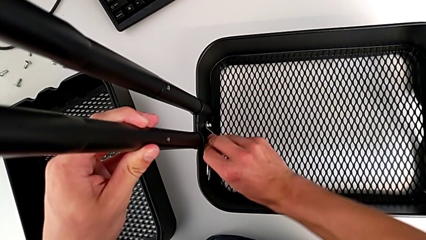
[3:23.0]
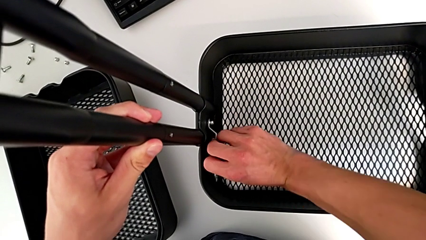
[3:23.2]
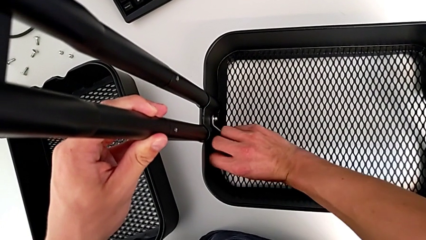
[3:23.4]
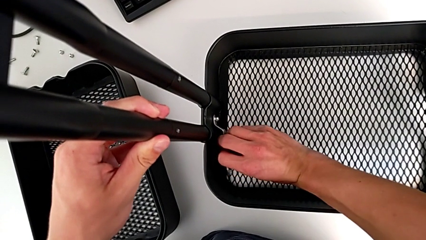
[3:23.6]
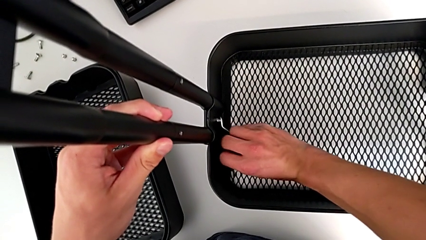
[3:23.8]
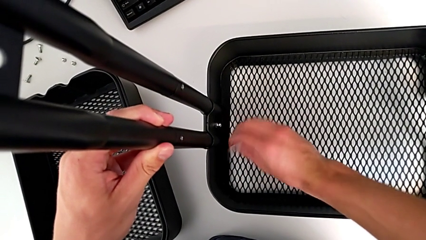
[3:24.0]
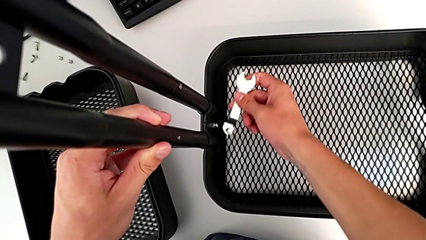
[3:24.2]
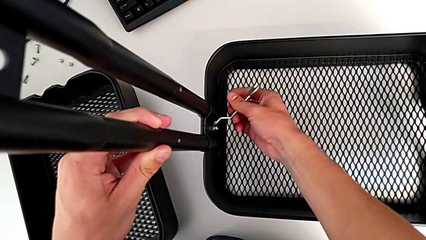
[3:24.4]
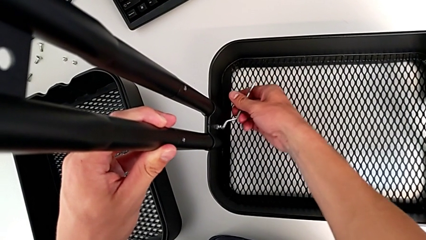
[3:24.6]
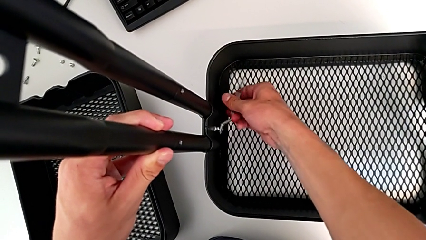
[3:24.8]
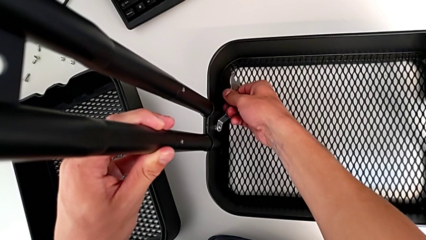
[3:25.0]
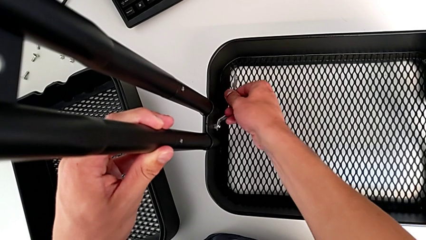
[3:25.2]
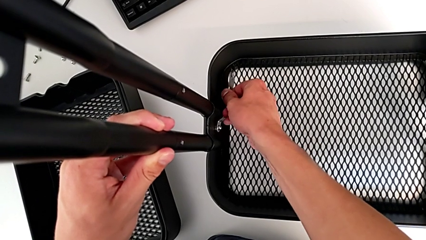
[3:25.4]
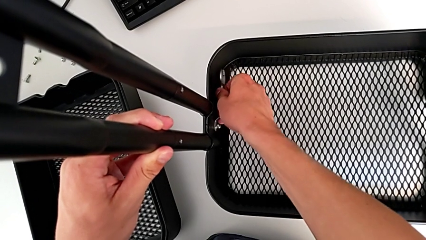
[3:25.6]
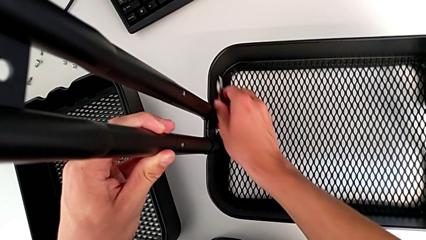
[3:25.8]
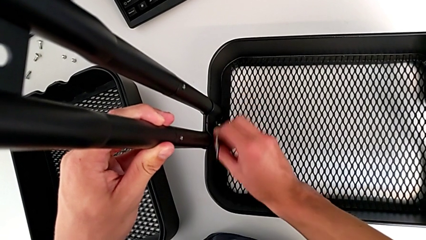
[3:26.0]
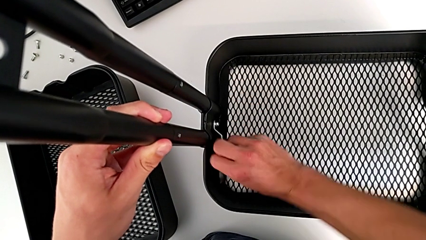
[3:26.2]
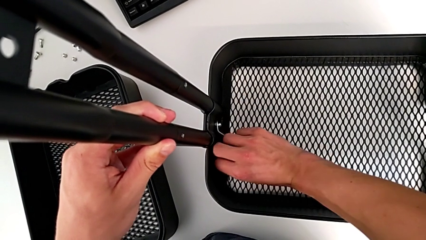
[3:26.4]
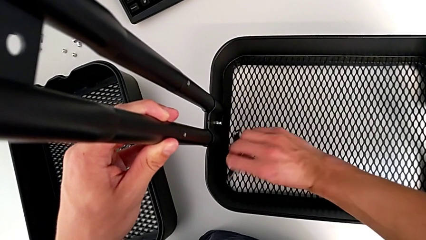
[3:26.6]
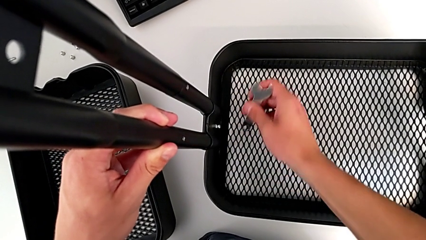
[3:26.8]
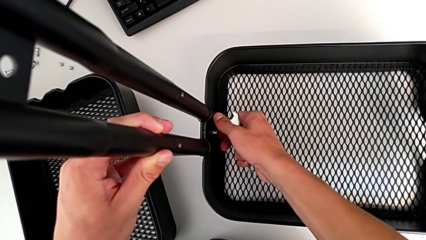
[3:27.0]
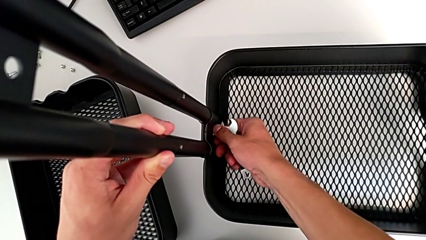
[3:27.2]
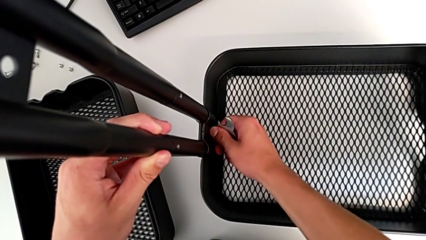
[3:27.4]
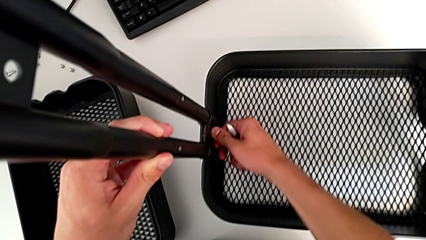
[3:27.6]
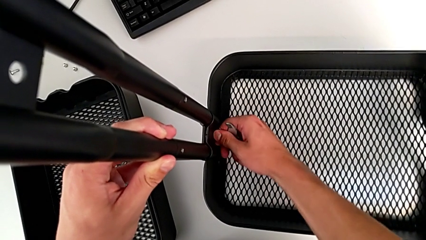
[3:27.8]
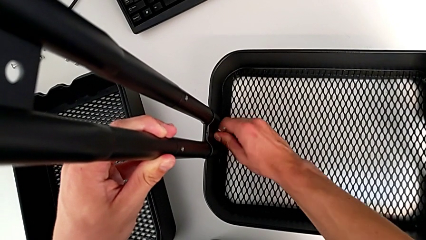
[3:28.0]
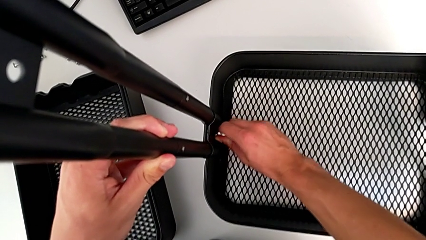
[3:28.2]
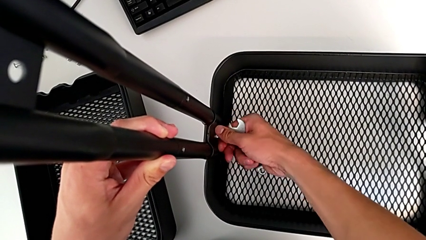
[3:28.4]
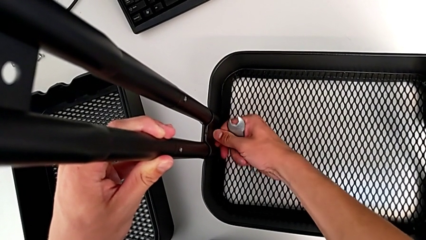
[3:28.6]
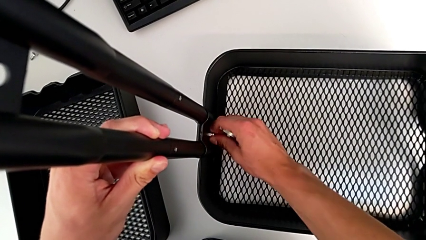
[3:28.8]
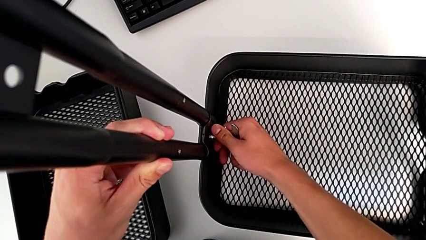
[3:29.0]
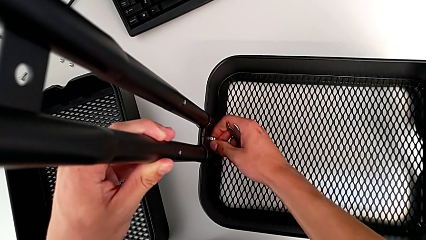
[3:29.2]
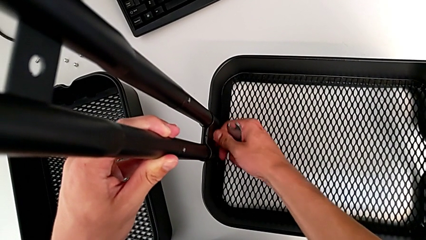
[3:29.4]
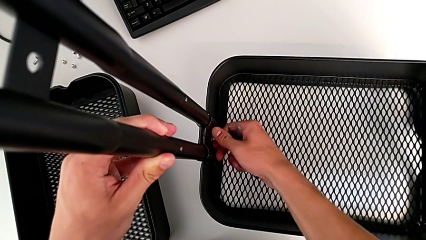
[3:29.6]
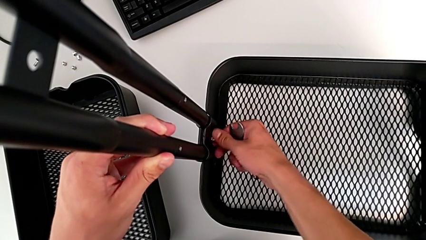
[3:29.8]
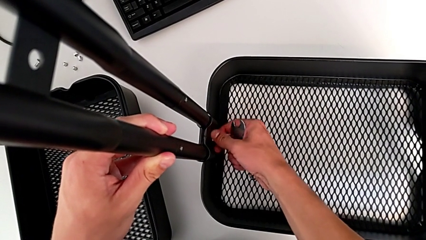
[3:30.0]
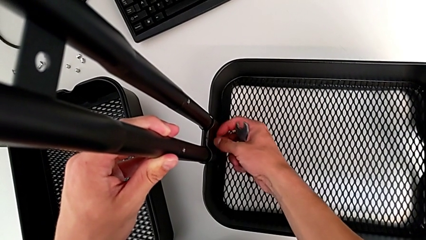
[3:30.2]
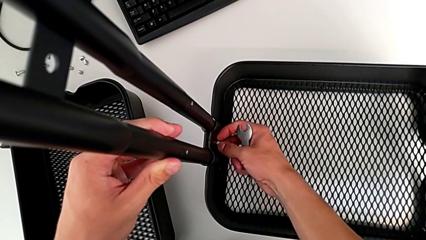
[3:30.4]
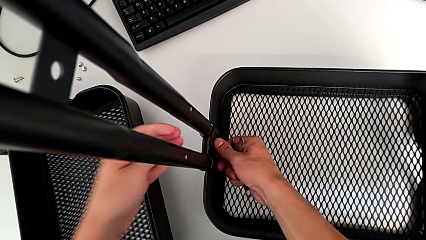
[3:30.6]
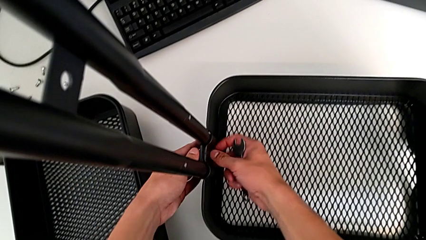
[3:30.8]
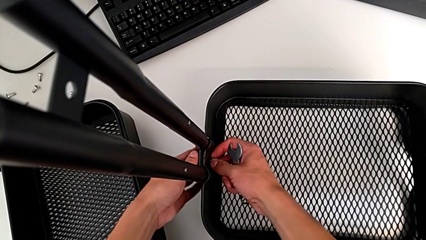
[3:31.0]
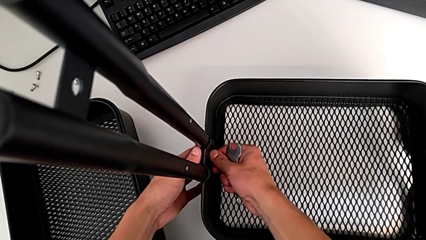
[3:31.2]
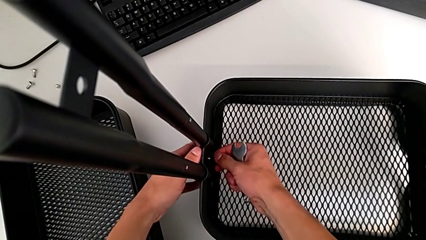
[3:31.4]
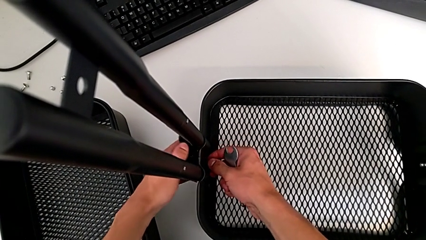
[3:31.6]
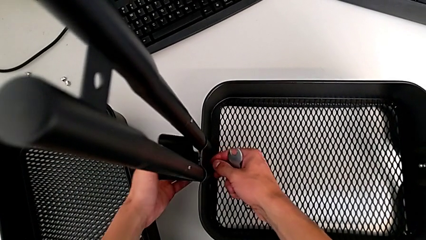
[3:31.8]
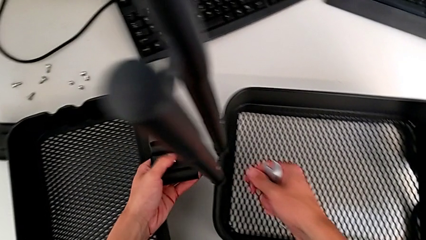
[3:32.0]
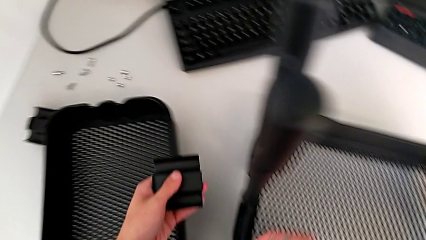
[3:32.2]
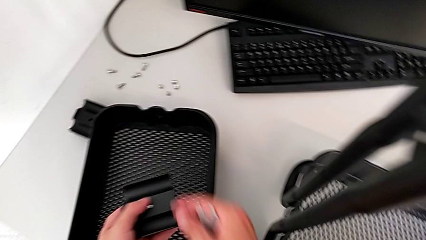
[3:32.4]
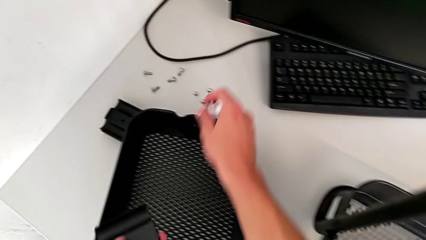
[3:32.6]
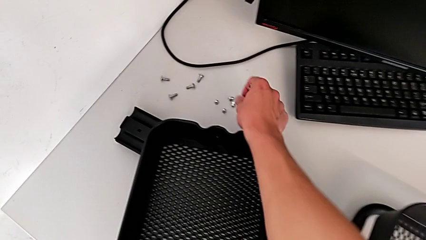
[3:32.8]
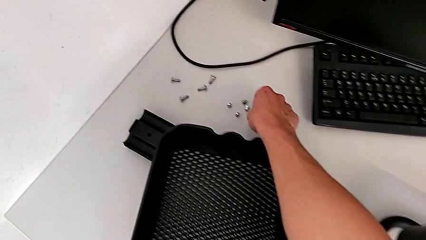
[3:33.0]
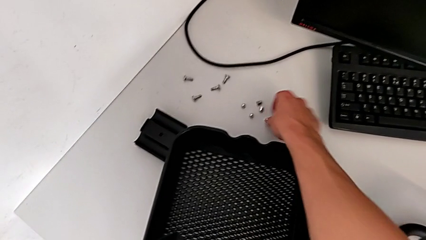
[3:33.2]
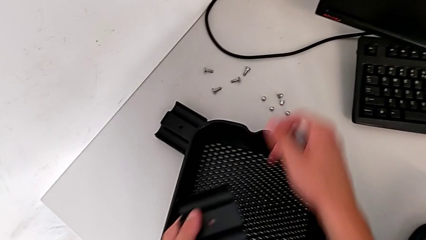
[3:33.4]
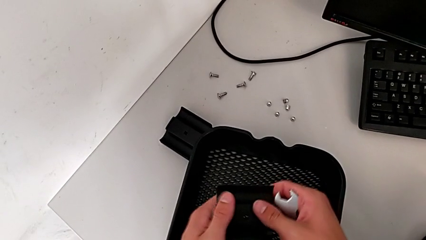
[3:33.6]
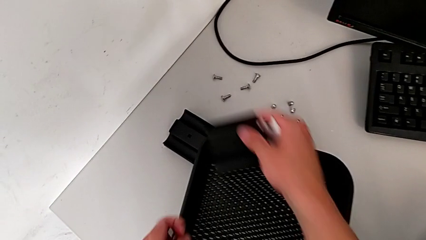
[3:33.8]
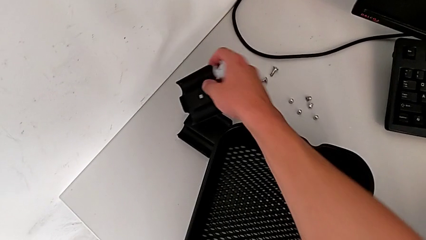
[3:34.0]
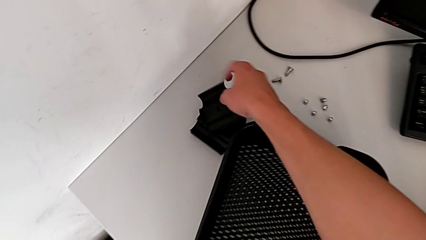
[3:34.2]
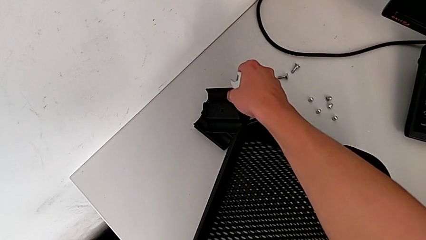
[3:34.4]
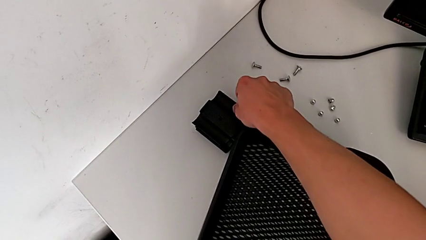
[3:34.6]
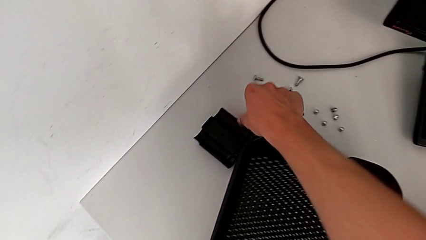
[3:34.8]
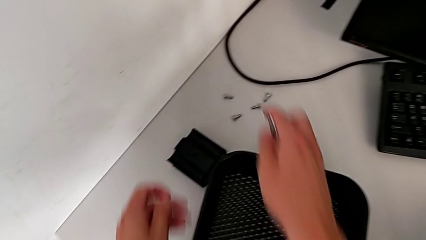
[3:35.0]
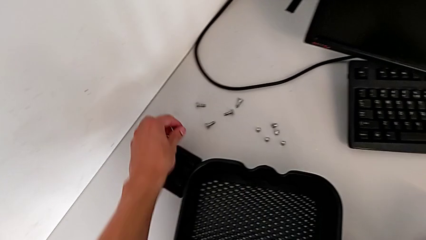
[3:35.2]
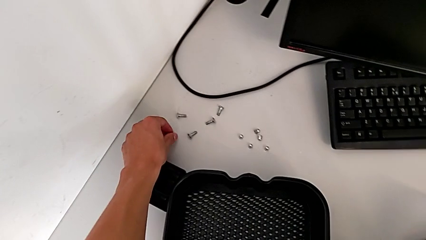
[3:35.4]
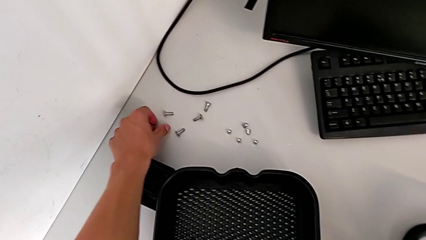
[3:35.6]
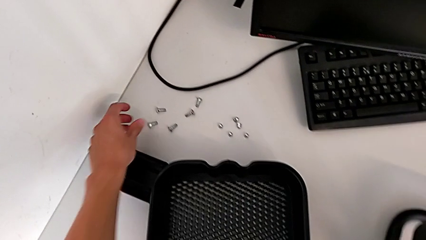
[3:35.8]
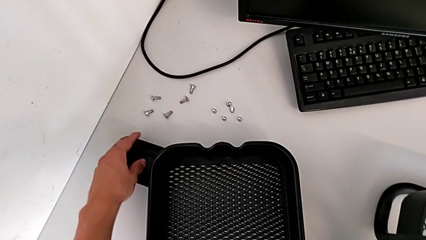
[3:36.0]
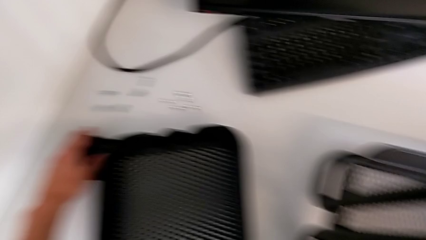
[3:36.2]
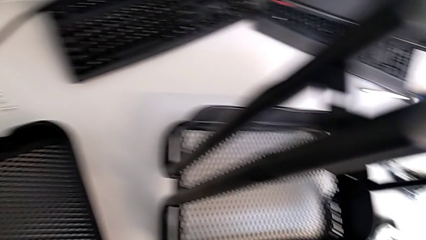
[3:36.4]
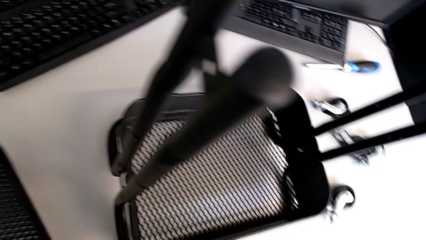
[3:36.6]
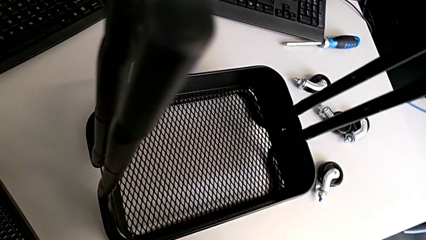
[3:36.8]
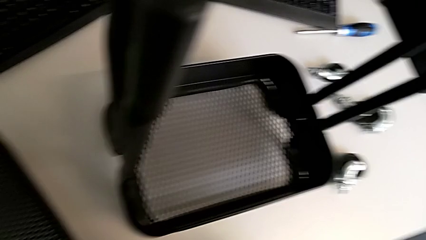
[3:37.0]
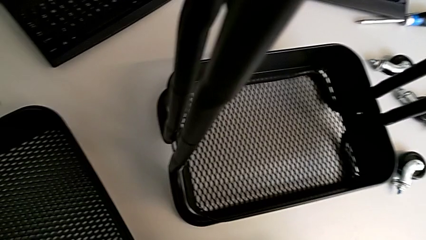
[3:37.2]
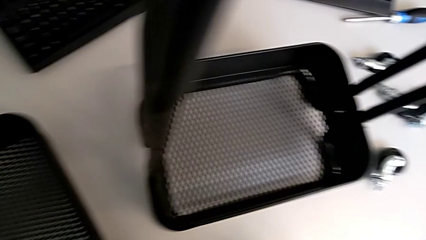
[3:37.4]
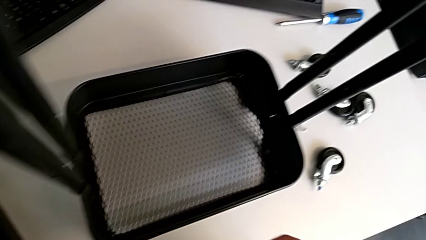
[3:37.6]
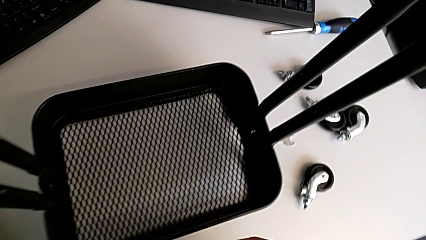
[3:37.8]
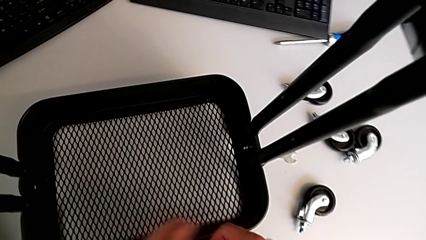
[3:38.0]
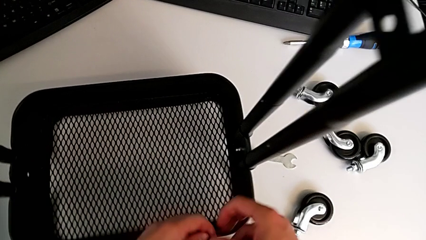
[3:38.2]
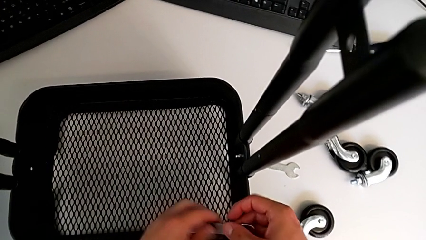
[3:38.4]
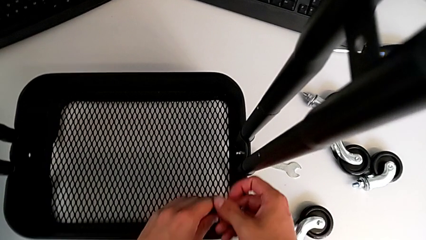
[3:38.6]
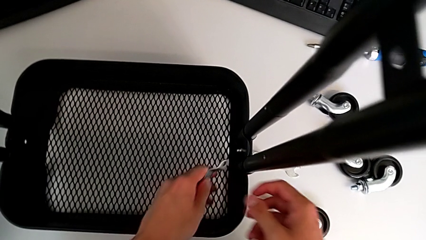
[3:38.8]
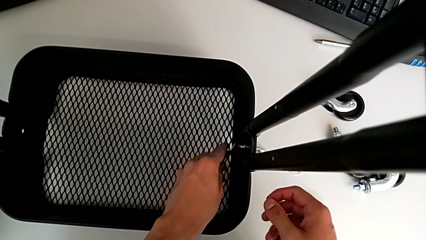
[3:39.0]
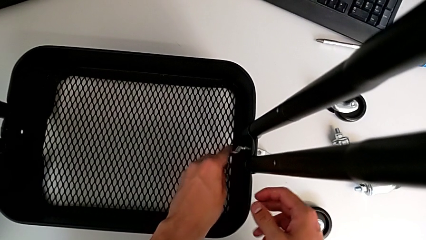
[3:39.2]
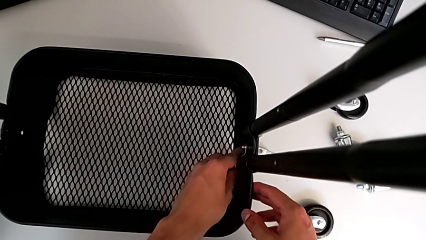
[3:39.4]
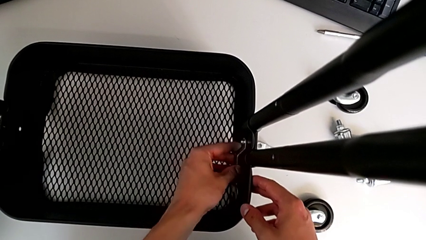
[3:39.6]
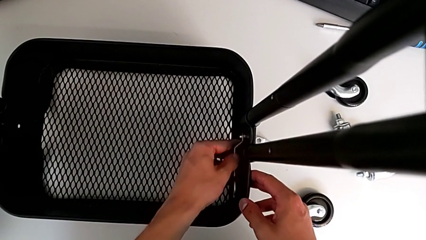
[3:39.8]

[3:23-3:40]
The camera wearer is disassembling the bottom tray. They unscrew the bolt, disassemble it, disassemble the bracket, place the bolt and place the bracket.
